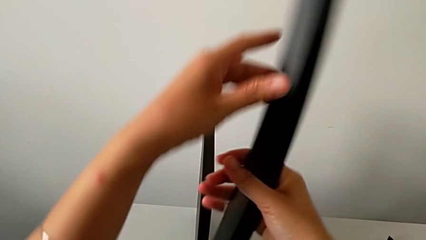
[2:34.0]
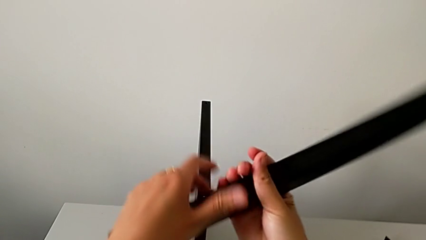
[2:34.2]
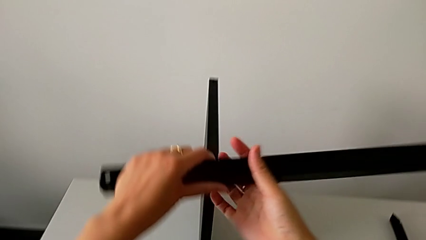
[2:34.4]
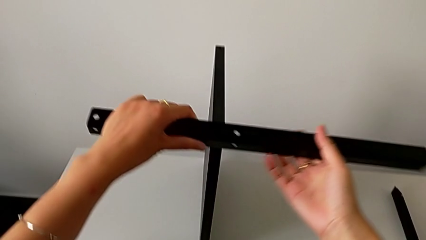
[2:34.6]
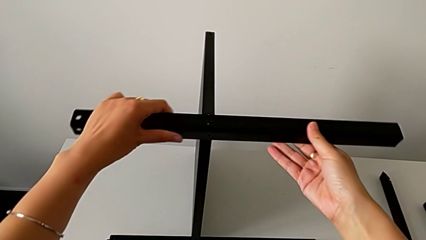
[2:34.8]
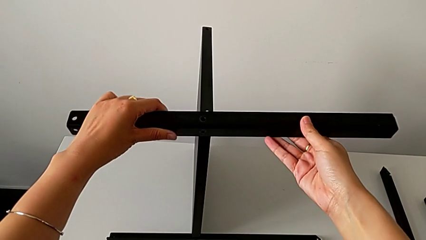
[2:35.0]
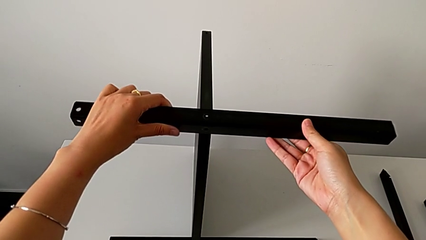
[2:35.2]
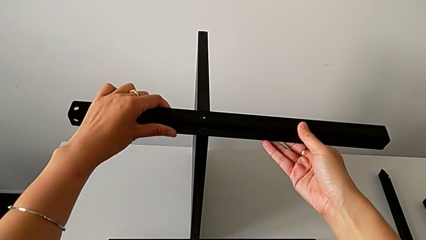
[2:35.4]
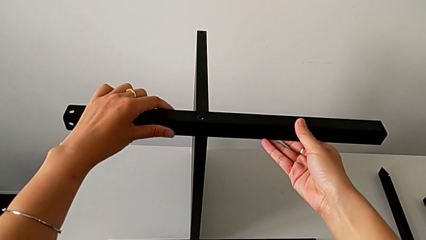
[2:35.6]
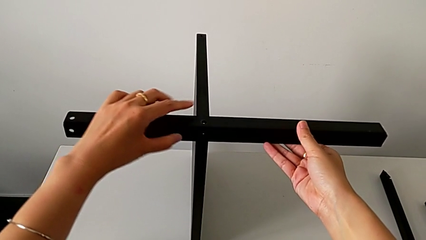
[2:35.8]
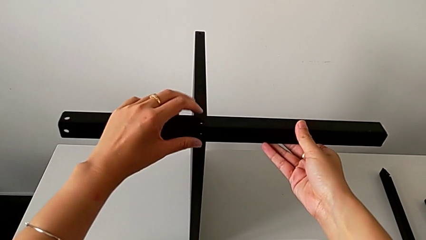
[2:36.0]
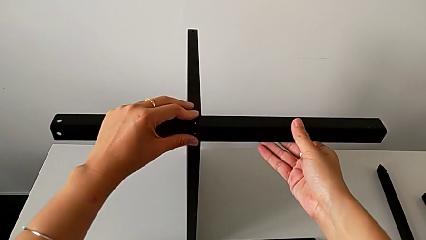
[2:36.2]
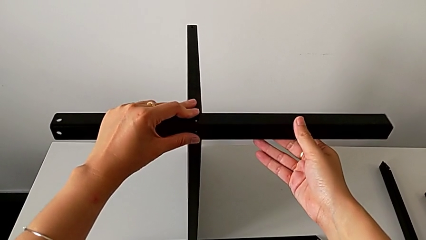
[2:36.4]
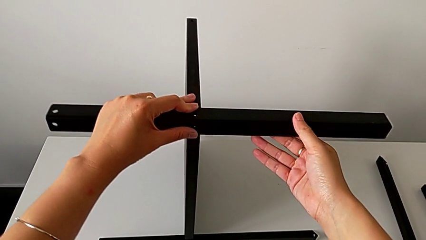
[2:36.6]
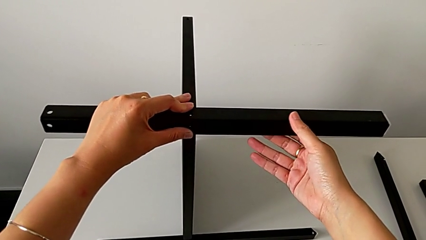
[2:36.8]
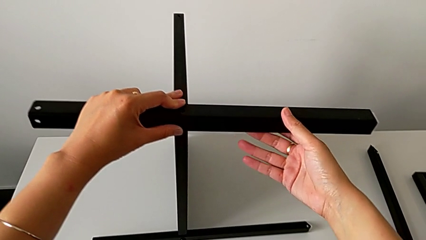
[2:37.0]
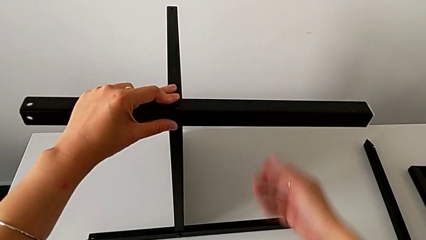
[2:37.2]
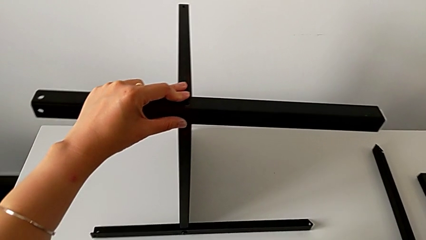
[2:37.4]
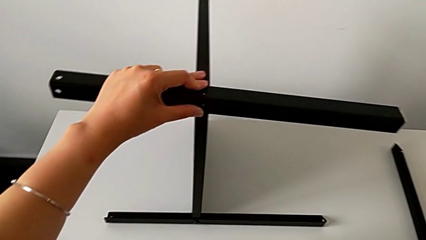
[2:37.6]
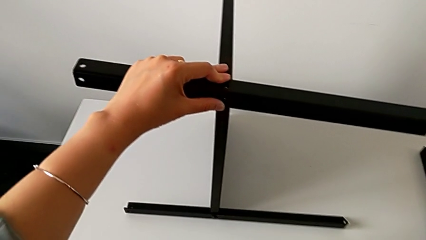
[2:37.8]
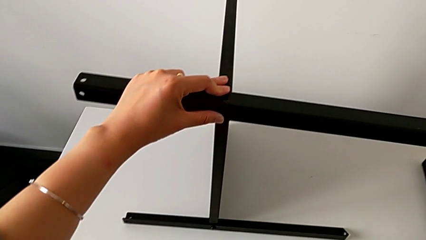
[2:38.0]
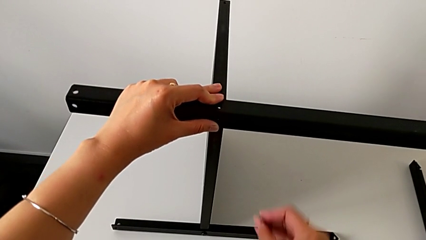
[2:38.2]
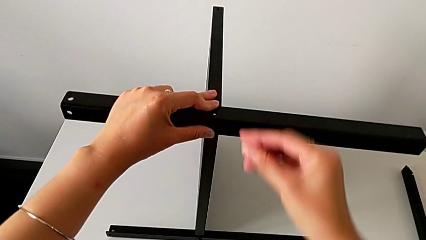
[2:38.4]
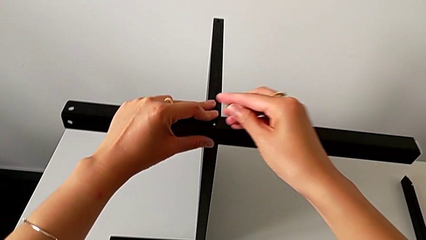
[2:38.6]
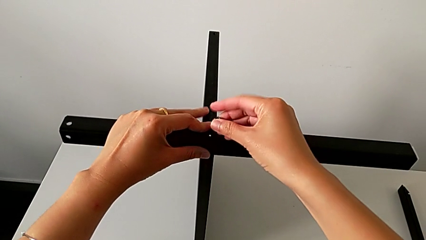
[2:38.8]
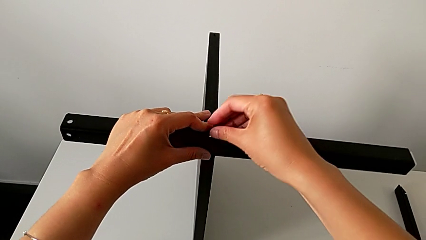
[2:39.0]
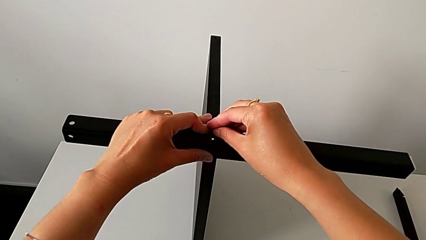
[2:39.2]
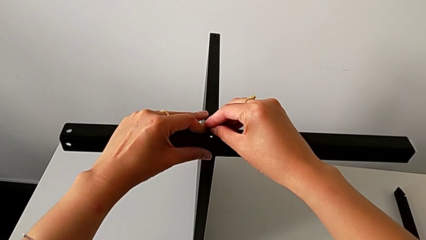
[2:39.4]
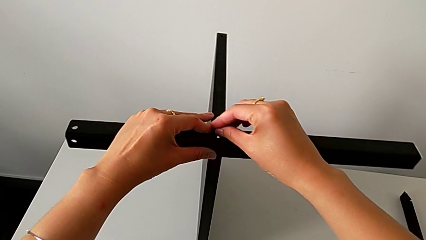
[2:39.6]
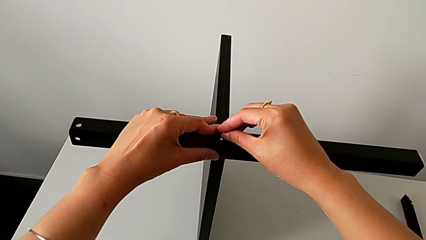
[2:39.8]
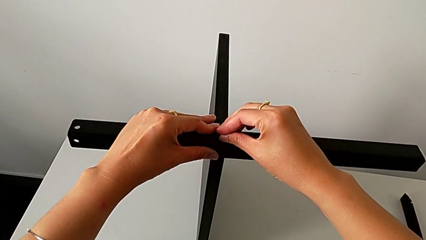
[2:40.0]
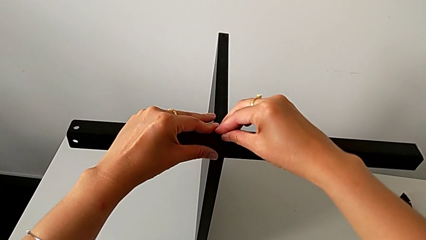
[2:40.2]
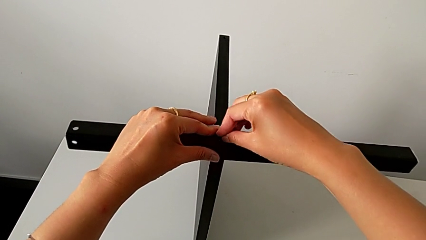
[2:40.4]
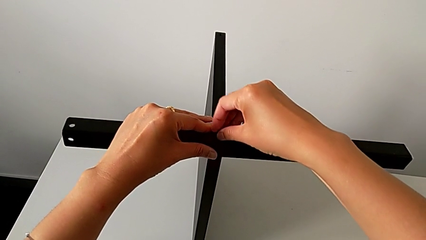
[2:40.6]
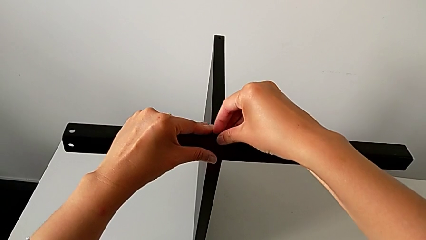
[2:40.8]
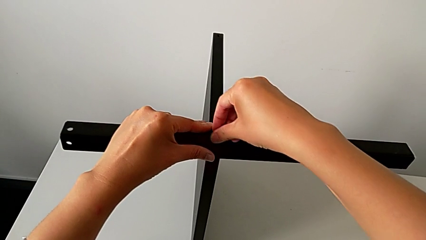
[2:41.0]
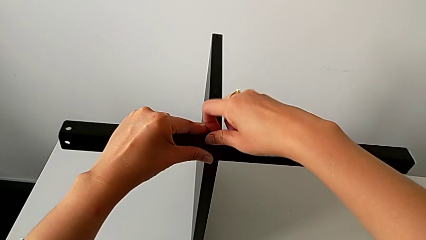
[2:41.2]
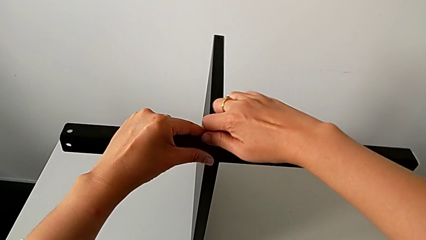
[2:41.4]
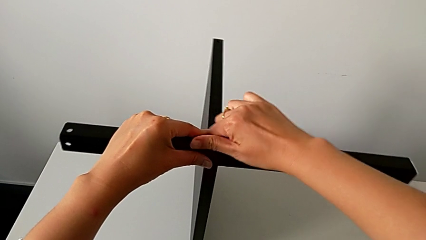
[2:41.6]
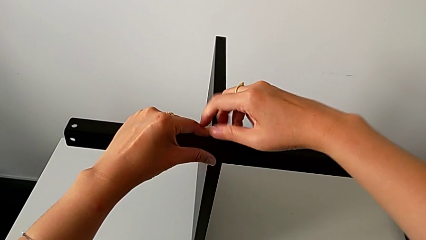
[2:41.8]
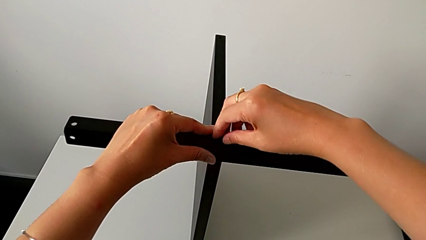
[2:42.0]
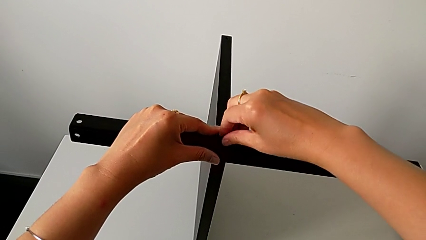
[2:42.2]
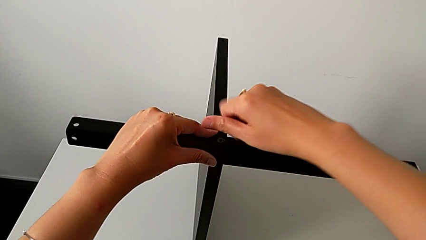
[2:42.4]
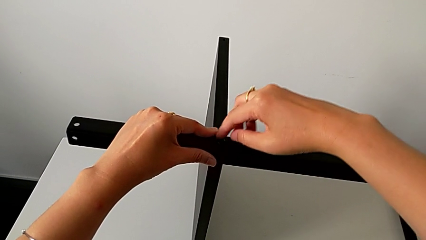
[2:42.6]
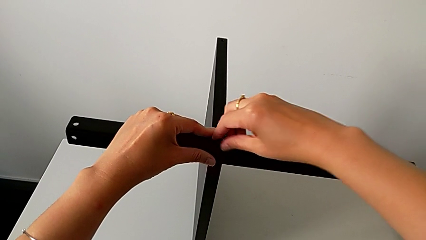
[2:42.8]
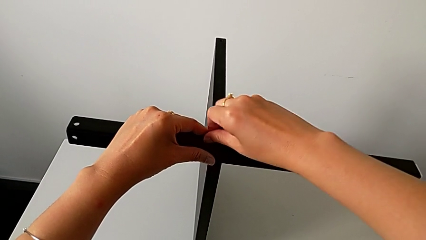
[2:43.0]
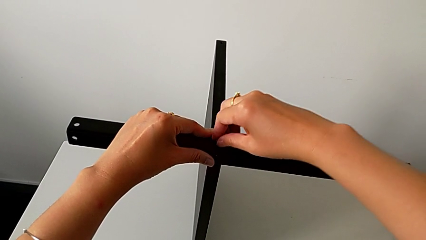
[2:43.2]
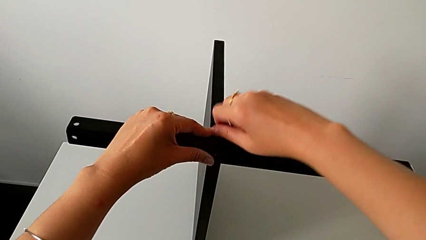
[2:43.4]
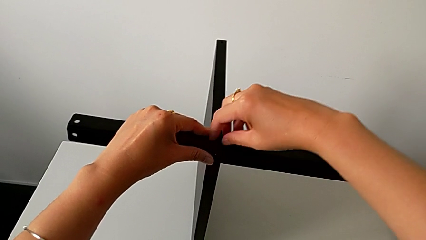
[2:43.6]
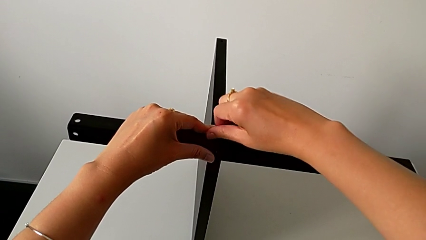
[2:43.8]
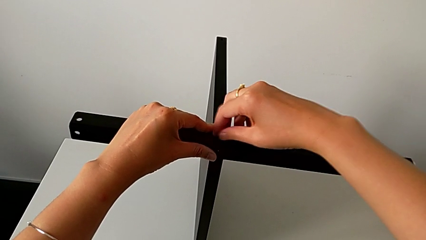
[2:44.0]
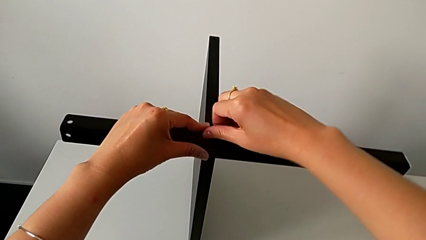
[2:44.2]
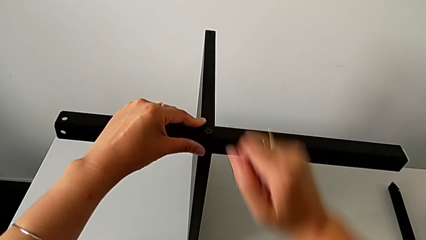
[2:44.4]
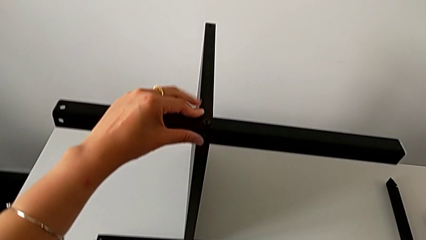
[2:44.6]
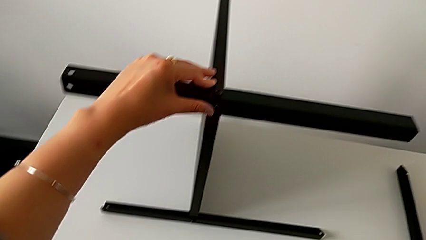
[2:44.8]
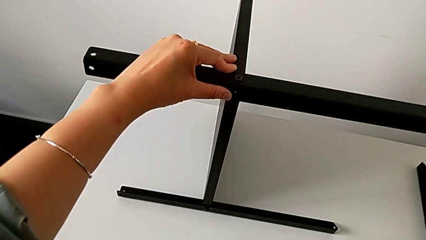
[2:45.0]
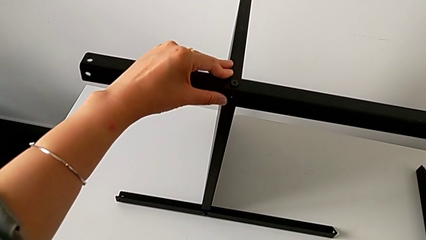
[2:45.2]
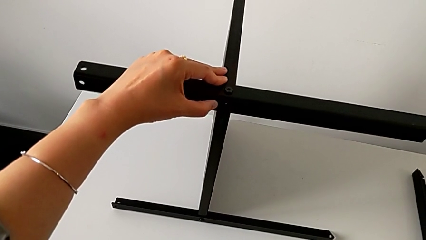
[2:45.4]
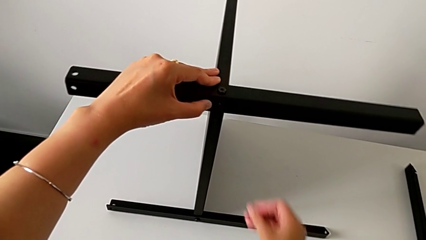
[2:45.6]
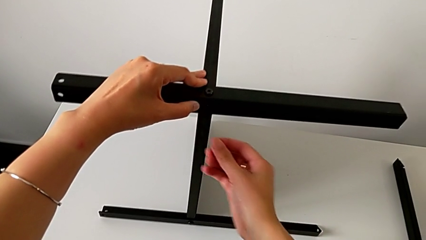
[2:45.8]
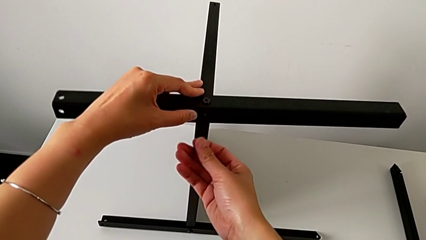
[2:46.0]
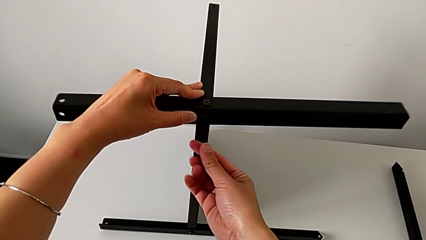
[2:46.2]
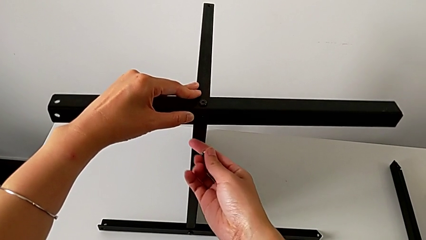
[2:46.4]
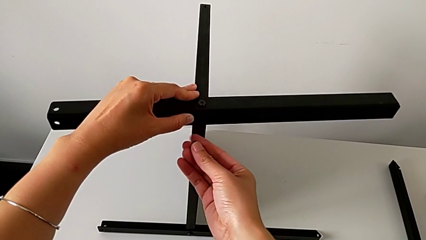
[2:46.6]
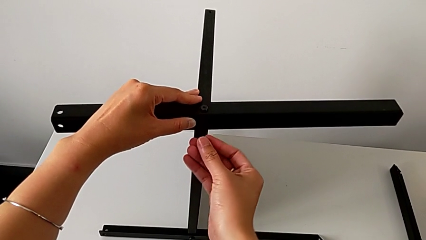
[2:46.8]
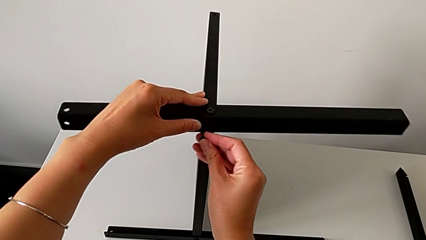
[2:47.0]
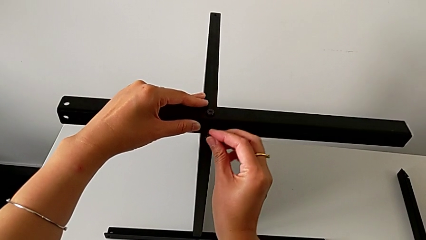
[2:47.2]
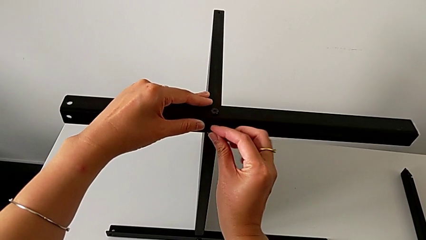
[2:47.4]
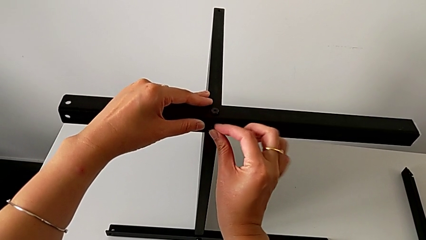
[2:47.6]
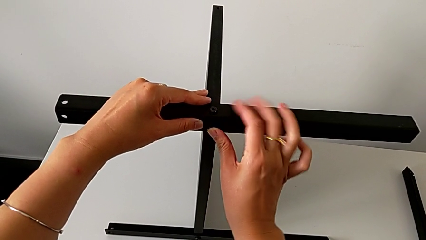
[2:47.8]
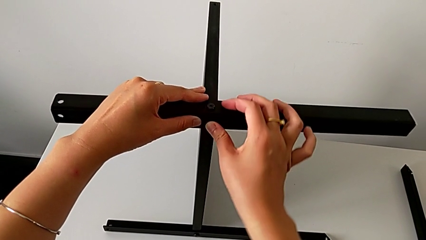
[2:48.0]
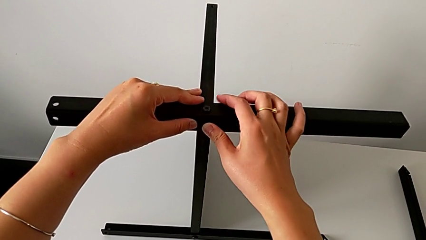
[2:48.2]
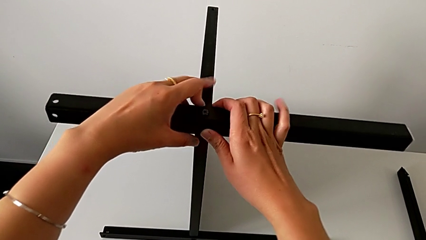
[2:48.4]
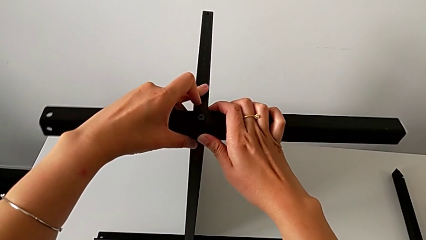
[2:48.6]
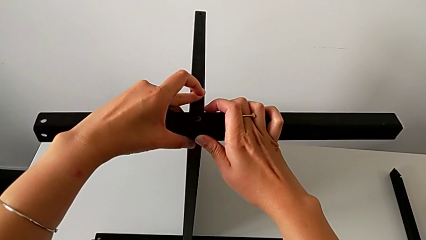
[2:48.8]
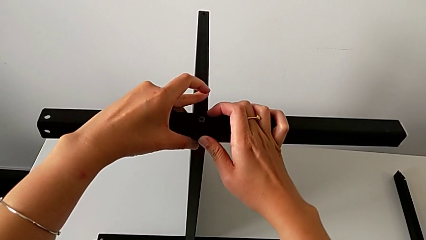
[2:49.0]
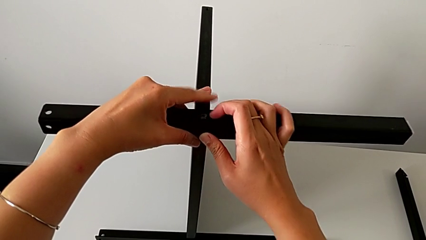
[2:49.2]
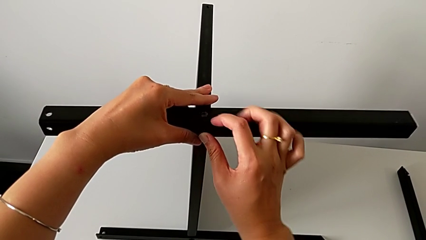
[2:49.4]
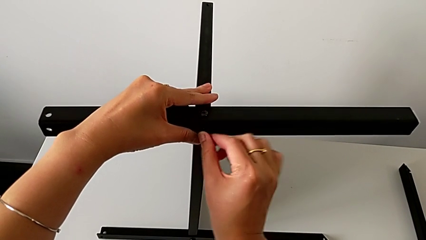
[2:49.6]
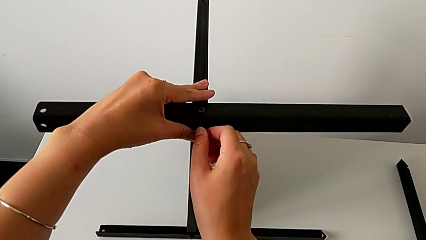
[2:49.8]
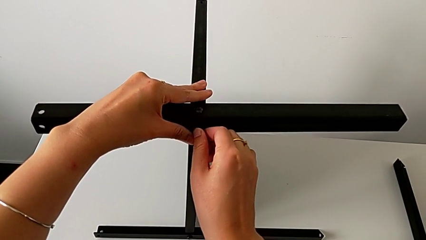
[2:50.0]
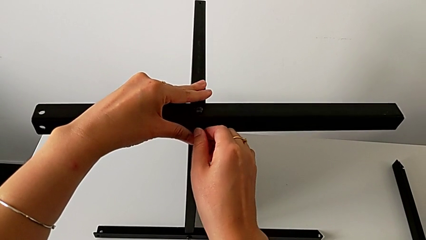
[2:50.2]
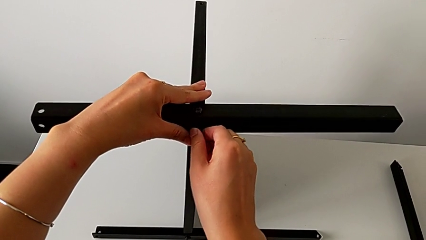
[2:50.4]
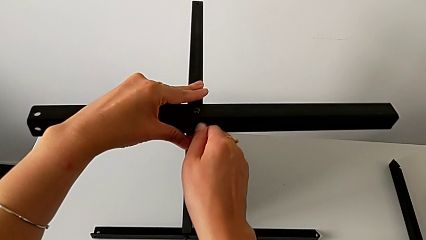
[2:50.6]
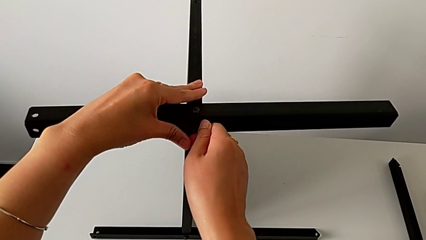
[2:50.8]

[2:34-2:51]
The camera wearer is assembling the second leg of the table. They rotate the second leg, align it, grab the hex socket head, insert it, screw it, grab the hex socket head, insert it and align the second leg.
